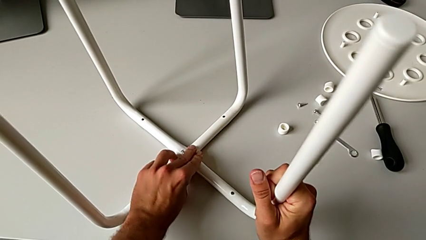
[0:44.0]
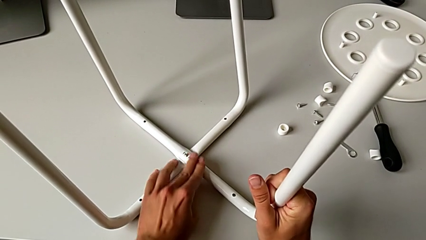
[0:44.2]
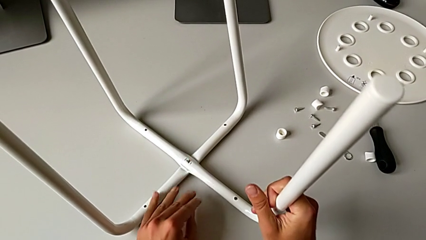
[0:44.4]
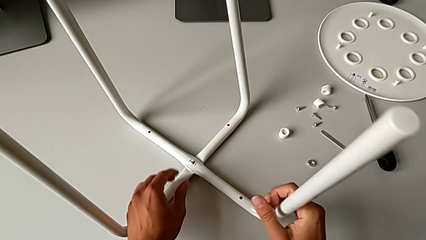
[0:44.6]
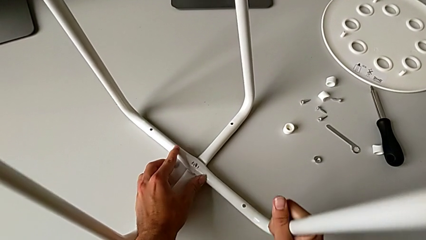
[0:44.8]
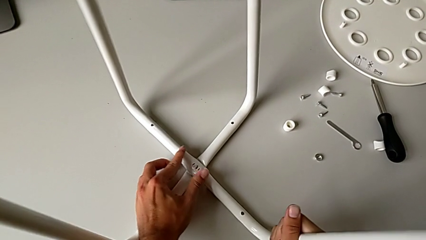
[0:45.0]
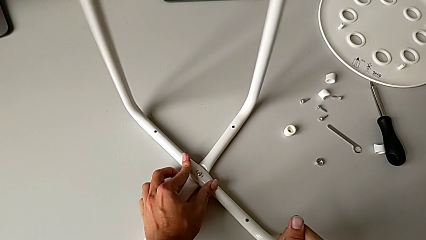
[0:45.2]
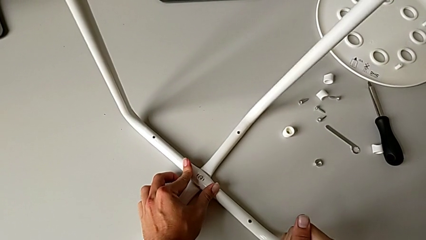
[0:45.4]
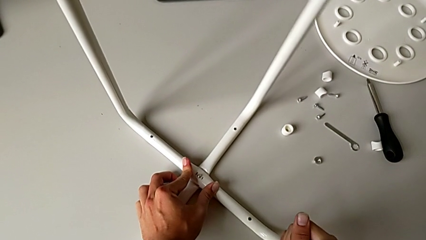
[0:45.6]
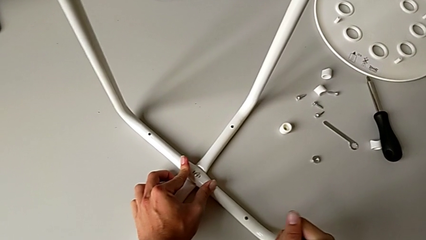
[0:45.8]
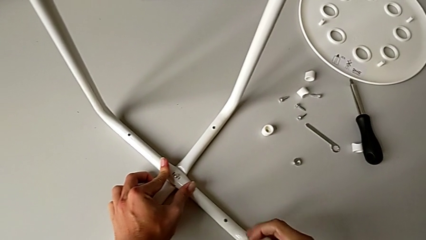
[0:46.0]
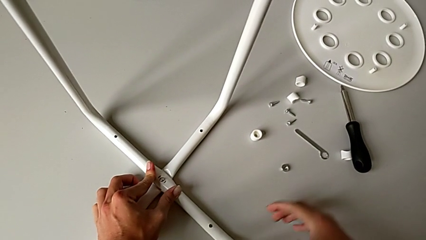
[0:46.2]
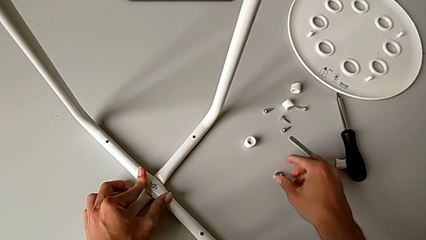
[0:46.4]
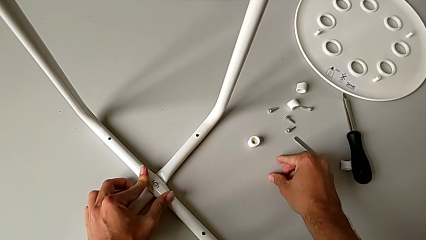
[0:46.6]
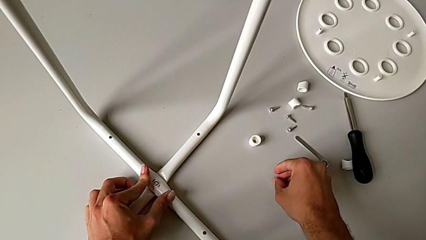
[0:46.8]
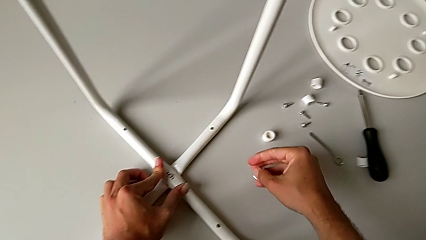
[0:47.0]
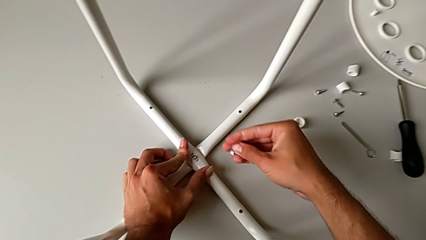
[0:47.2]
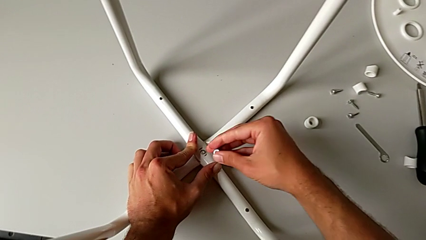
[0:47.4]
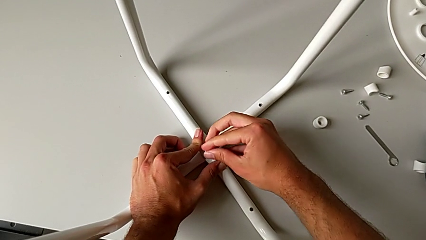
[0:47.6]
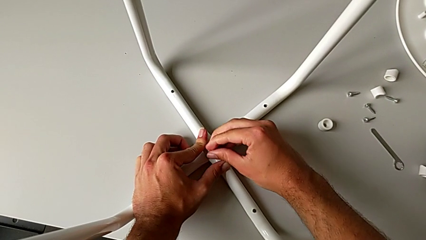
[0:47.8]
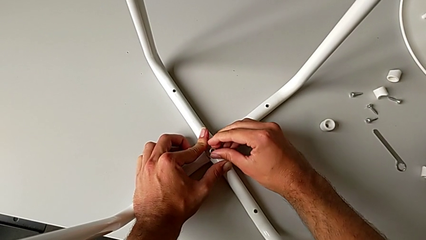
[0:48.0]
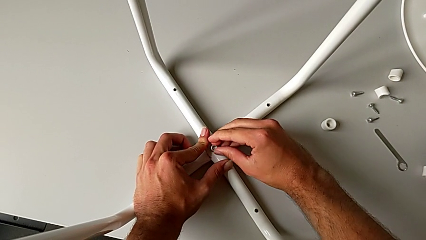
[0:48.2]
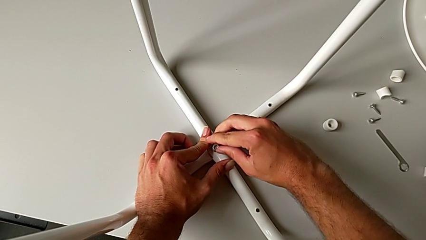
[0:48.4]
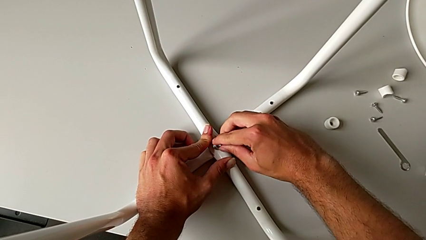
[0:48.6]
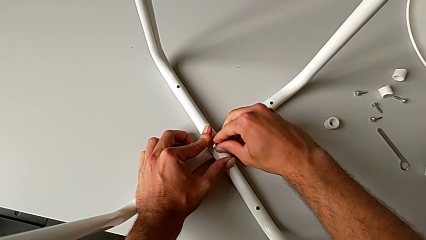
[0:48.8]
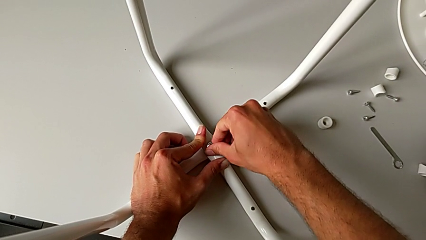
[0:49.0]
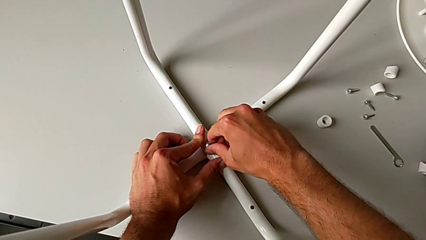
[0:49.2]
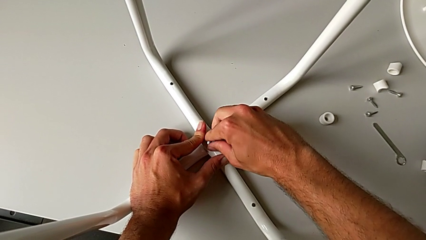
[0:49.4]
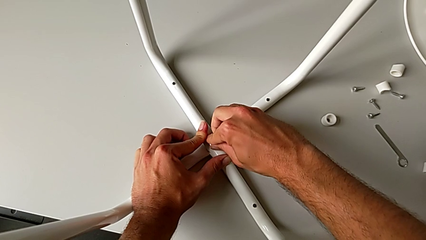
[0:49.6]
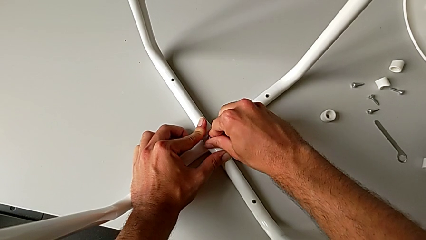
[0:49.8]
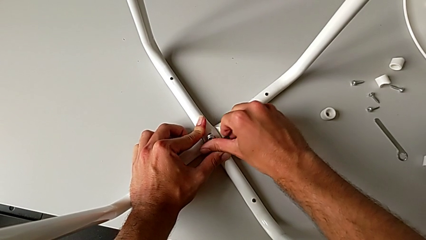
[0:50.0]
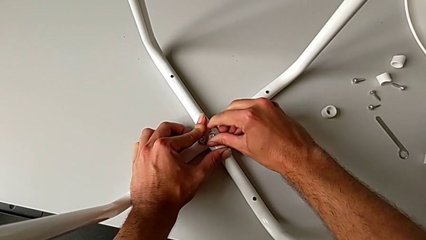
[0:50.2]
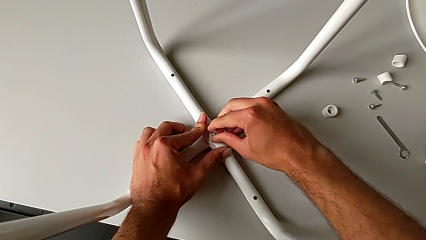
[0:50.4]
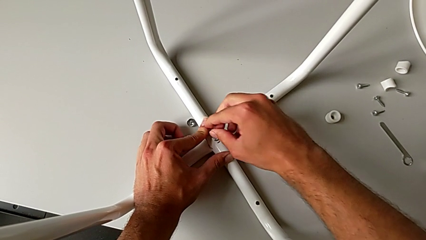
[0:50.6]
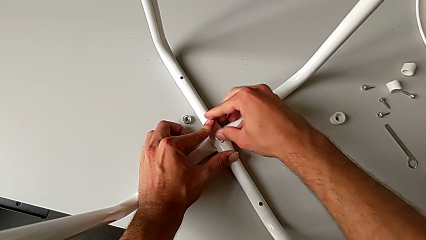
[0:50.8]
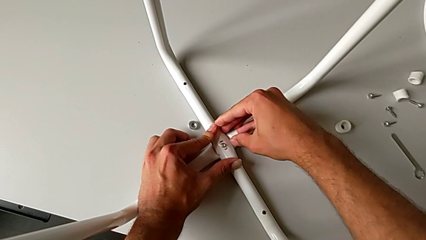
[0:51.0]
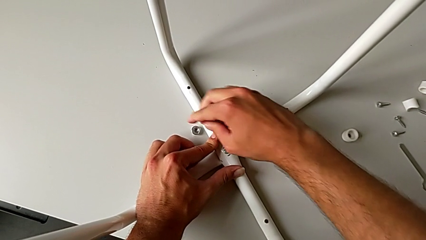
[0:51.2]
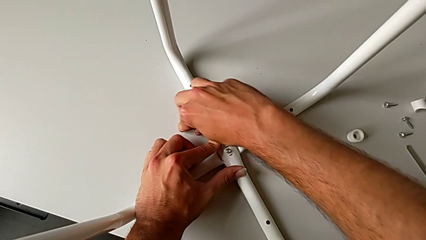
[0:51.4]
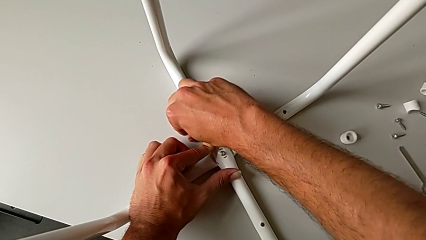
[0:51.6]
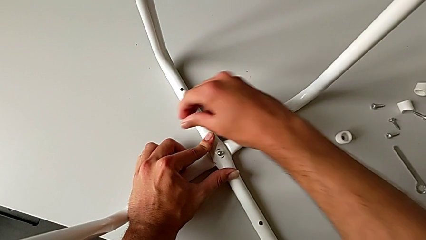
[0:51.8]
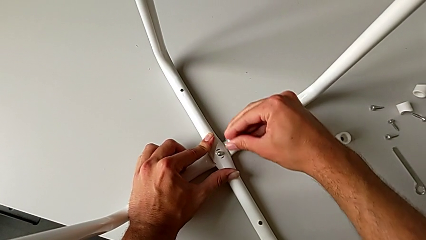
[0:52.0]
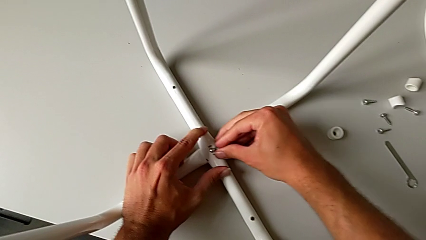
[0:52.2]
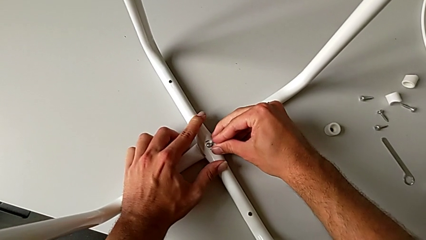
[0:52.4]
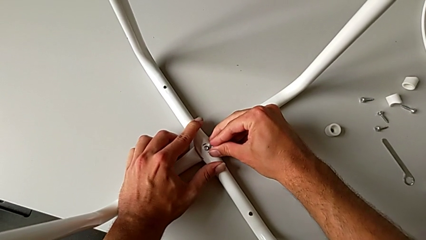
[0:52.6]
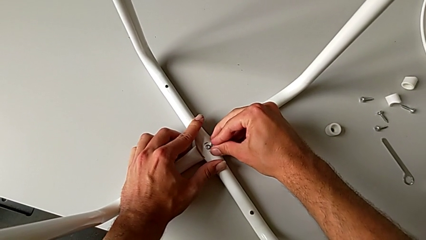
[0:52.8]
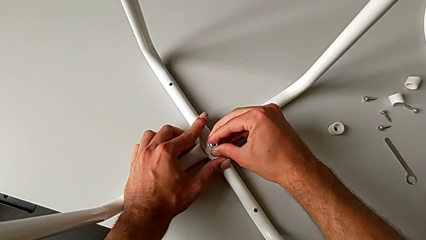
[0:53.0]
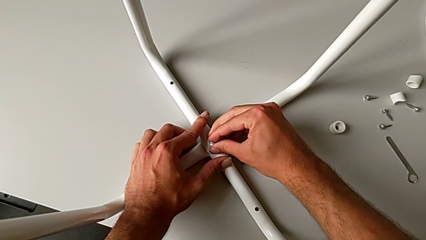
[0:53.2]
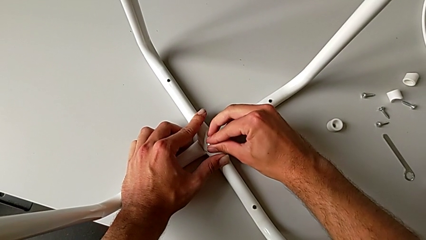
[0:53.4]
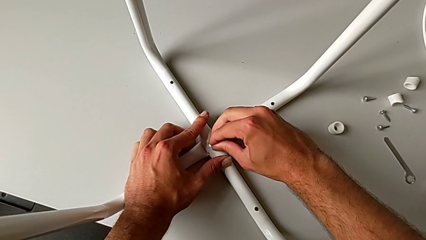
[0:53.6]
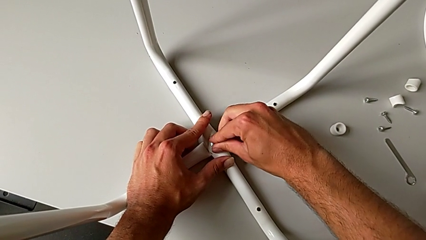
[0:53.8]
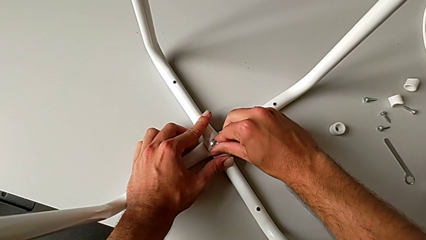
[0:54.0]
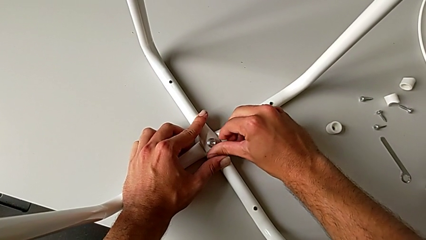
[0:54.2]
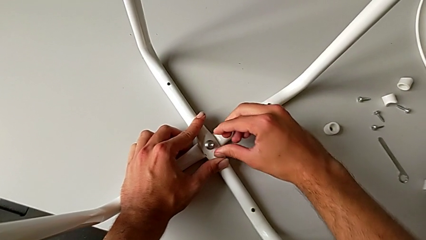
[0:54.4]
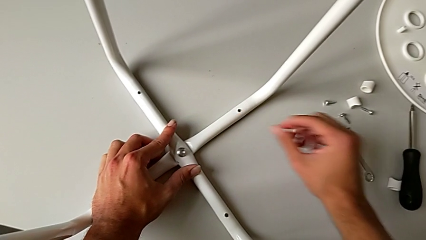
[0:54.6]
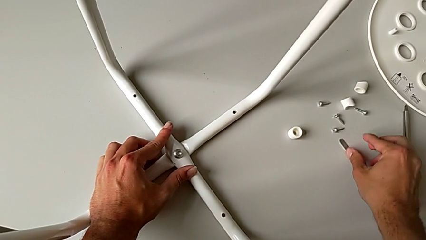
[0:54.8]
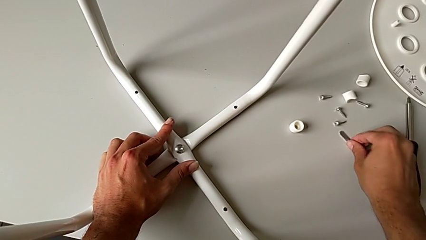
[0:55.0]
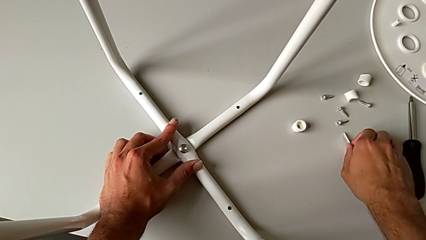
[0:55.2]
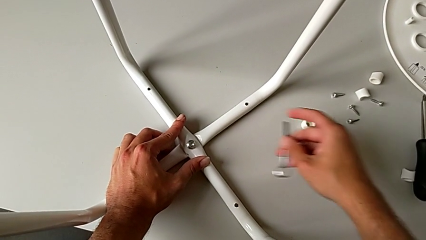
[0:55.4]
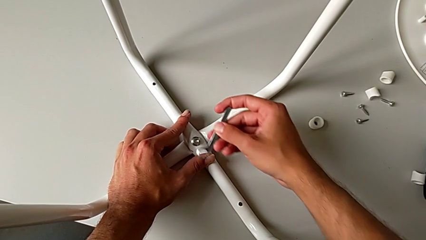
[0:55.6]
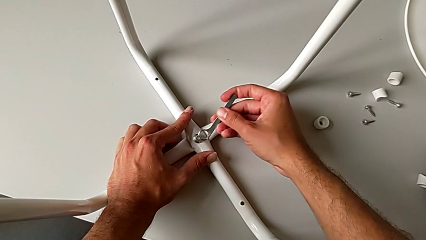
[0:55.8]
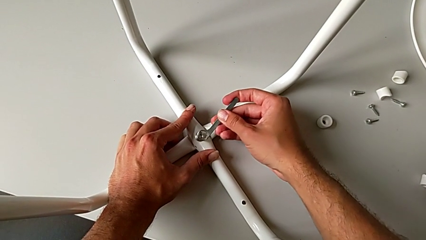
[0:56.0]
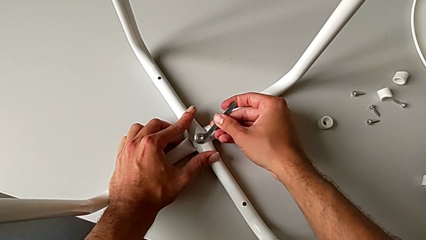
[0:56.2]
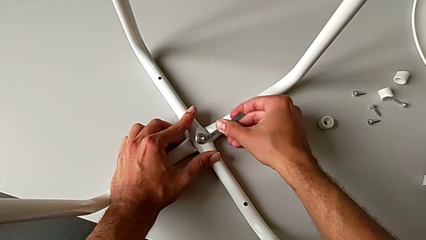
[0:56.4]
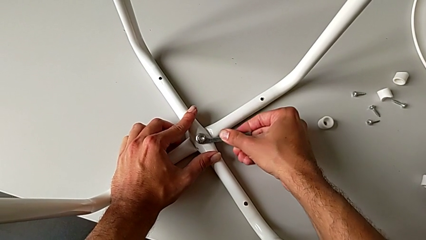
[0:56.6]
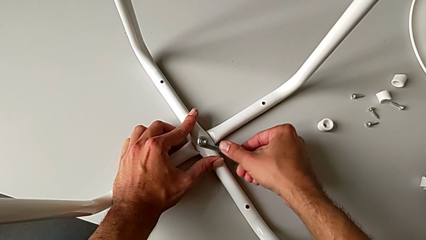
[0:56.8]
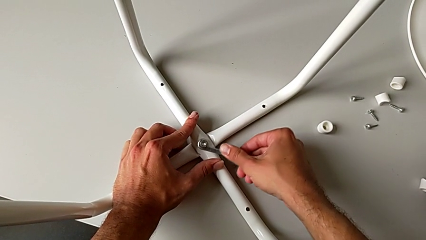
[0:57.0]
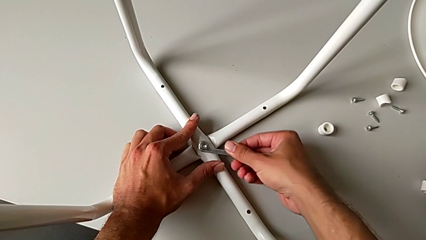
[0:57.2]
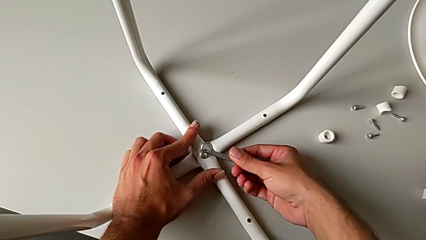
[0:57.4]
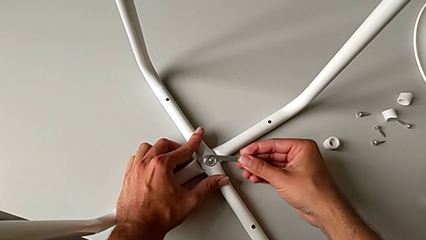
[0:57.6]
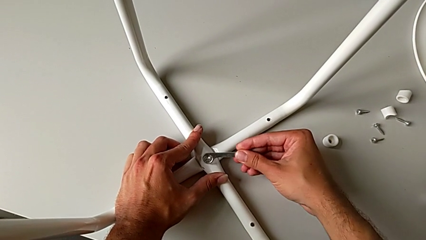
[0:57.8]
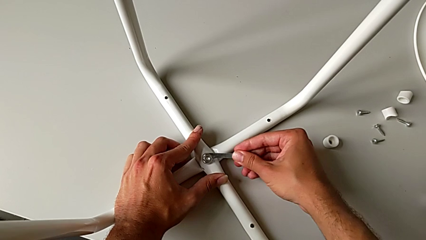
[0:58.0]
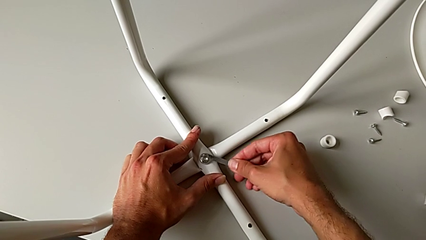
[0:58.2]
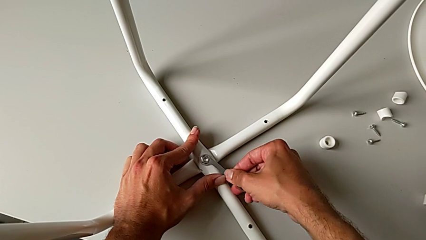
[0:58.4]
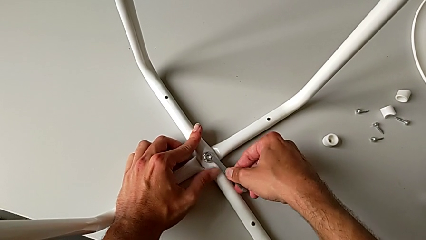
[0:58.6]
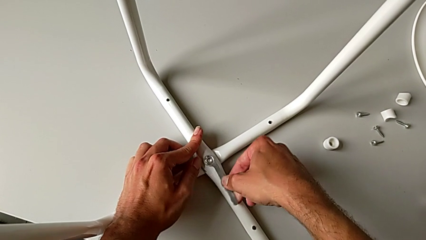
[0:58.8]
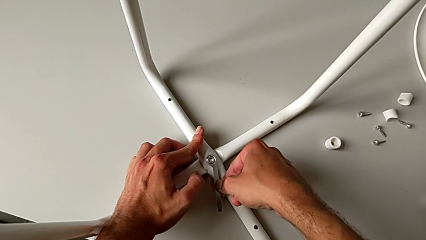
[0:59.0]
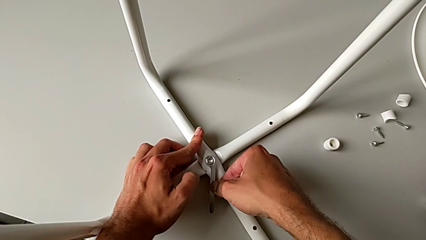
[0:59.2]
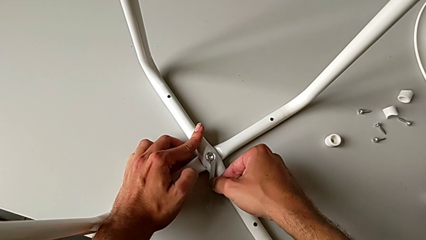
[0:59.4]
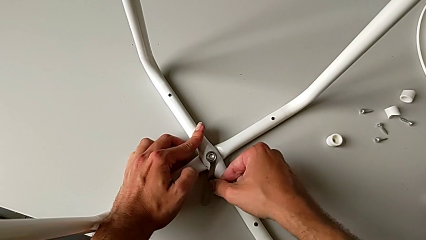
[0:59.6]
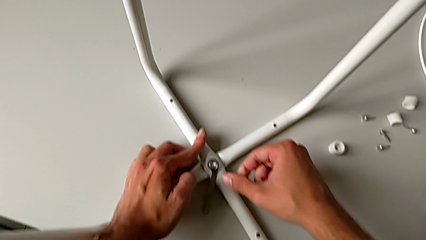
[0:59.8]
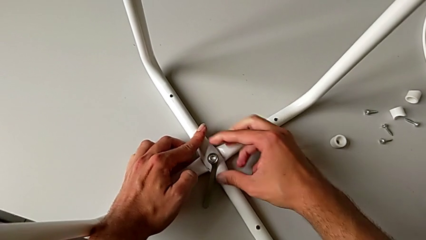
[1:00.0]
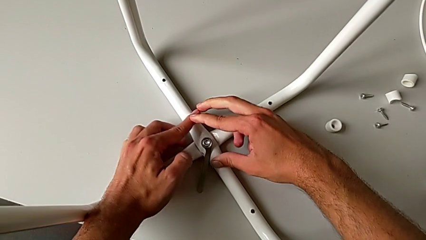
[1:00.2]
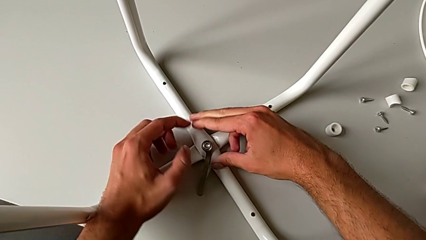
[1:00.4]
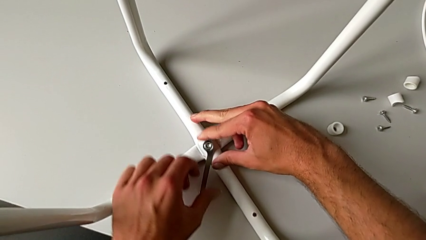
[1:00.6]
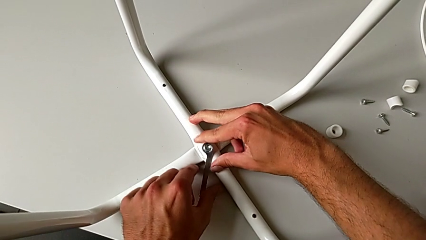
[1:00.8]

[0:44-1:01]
The camera wearer is assembling the legs together. They rotate the stool, grab the hex nut, insert it, wrongly drop it, grab it, insert it, grab the hexagonal wrench, insert it, screw the hex nut, rotate the hexagonal wrench, insert the hex nut and begin to screw it.
